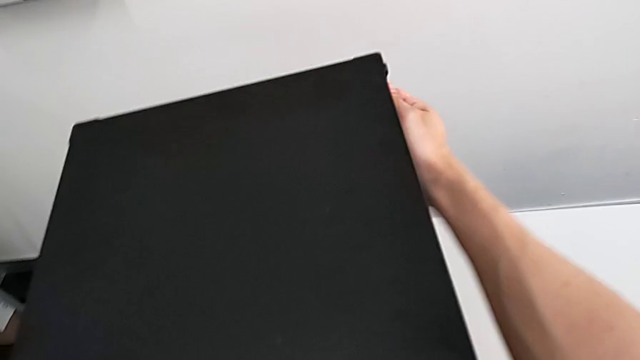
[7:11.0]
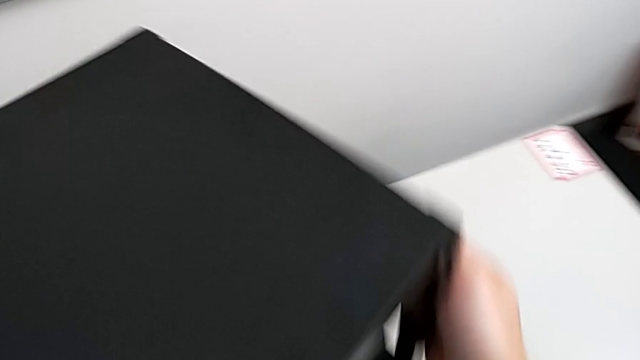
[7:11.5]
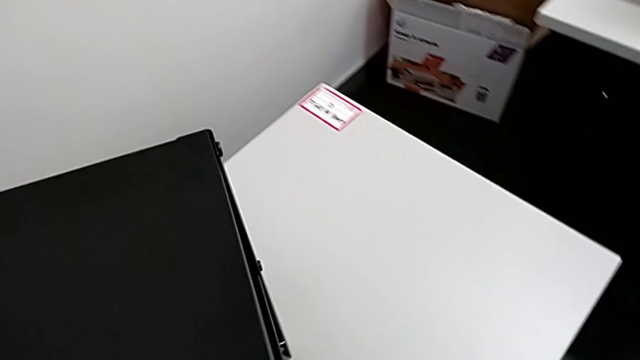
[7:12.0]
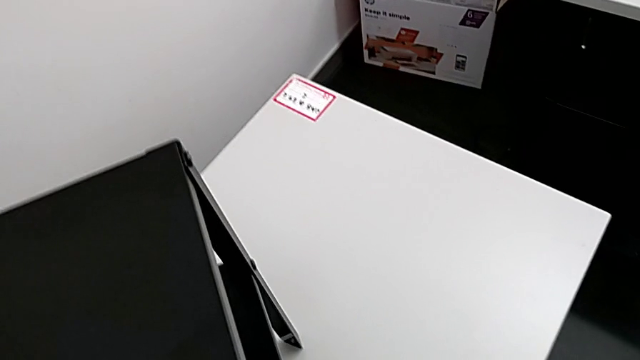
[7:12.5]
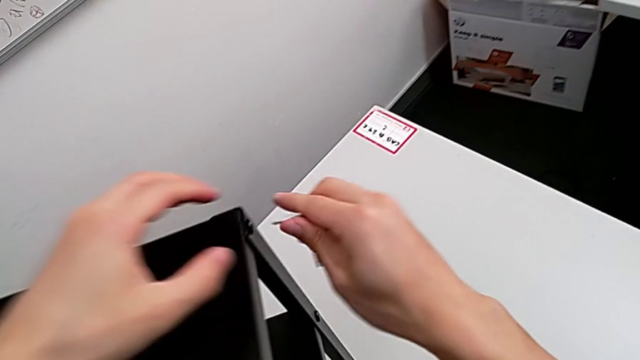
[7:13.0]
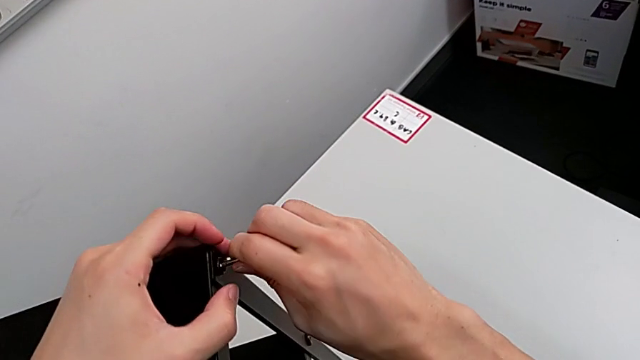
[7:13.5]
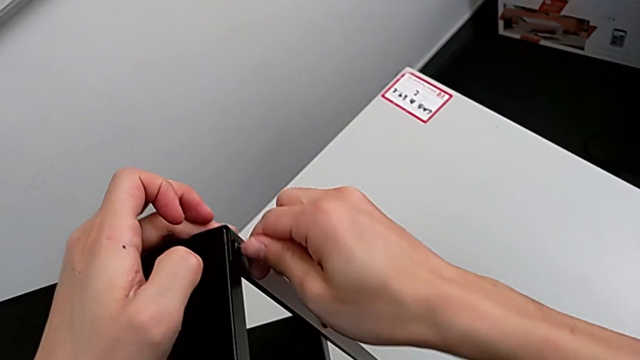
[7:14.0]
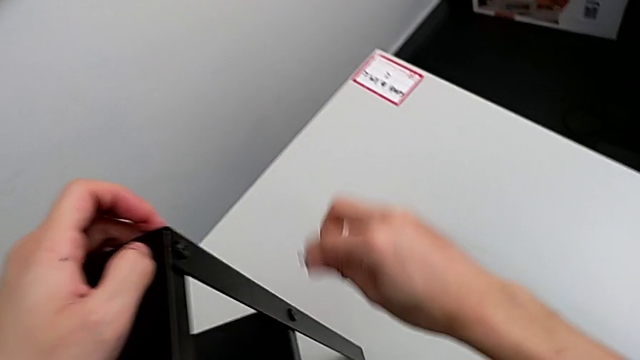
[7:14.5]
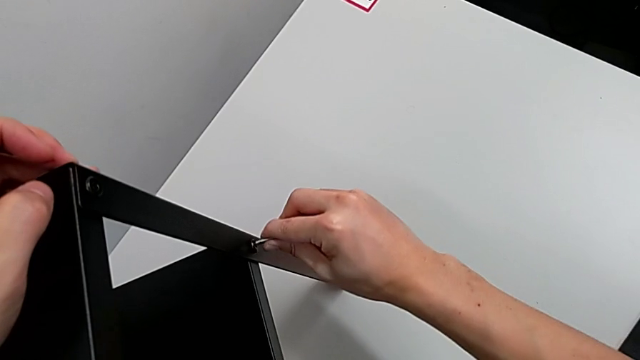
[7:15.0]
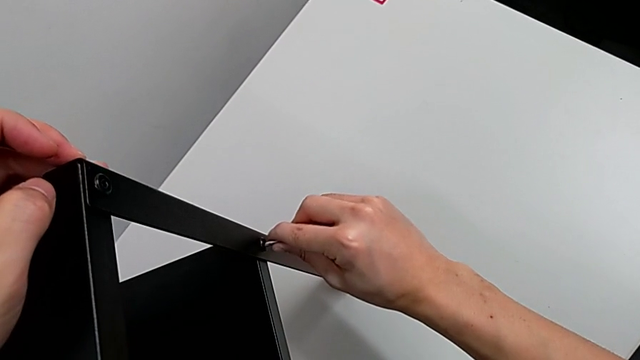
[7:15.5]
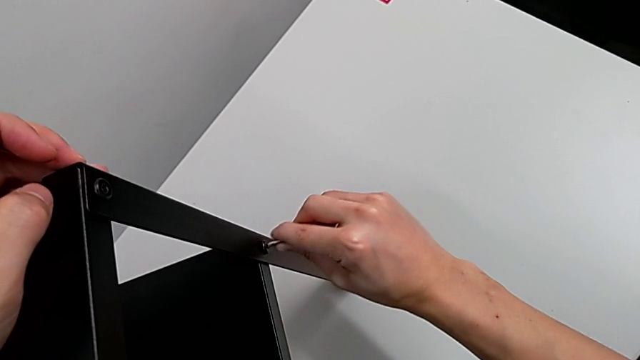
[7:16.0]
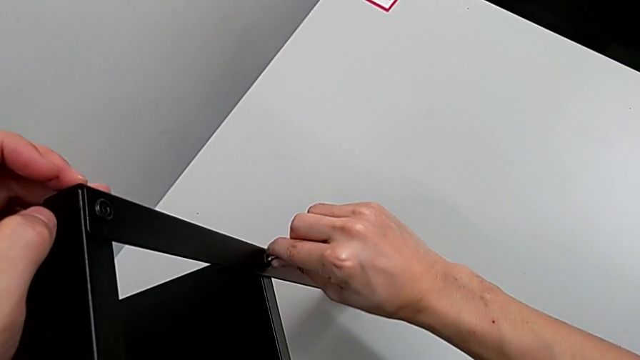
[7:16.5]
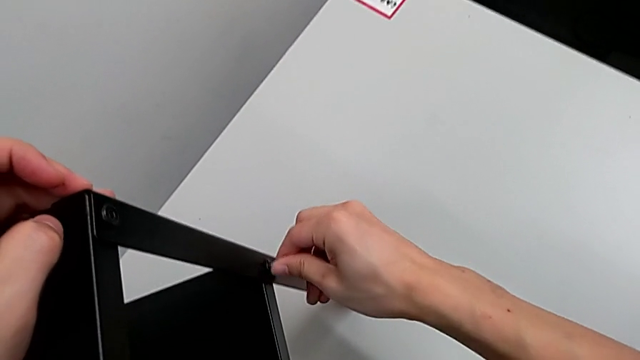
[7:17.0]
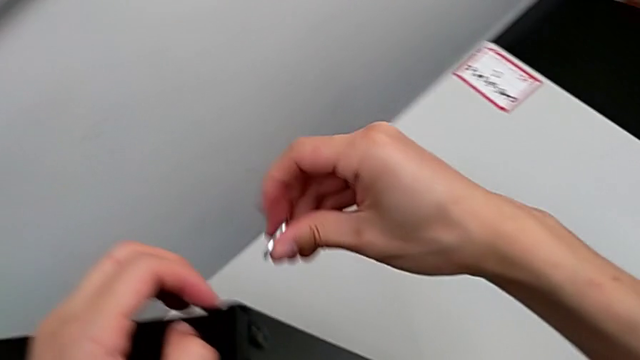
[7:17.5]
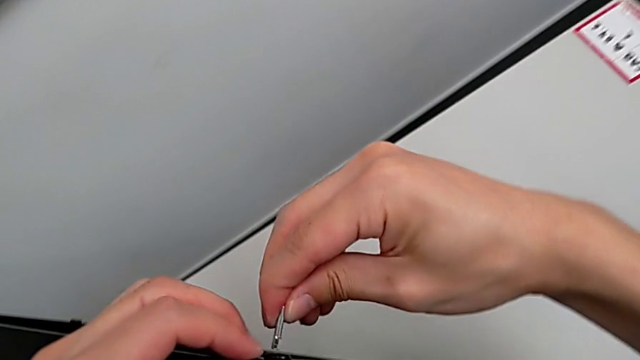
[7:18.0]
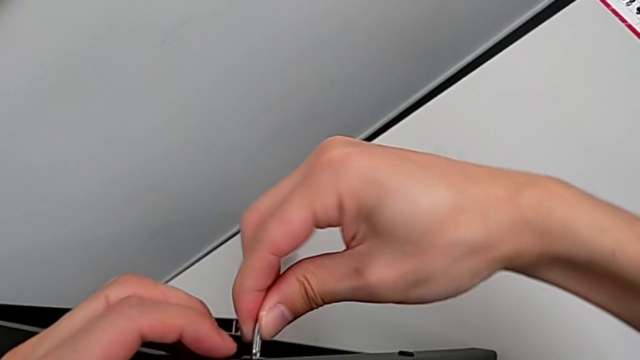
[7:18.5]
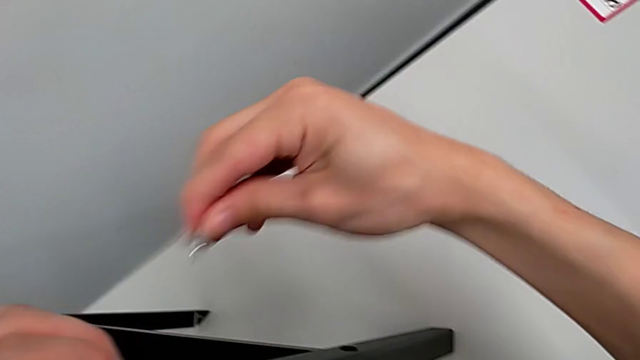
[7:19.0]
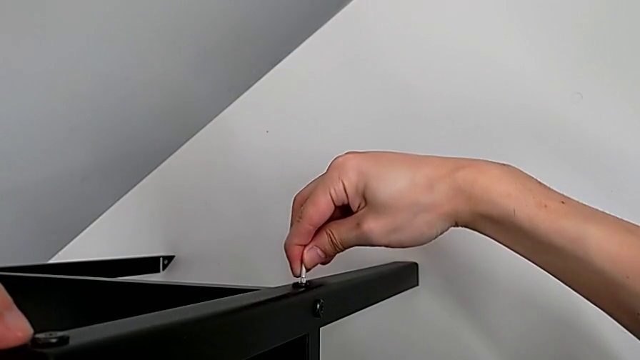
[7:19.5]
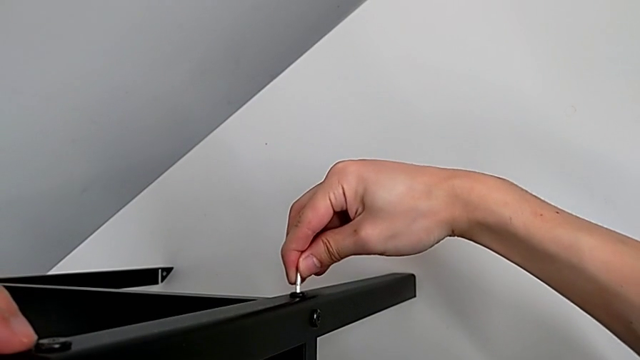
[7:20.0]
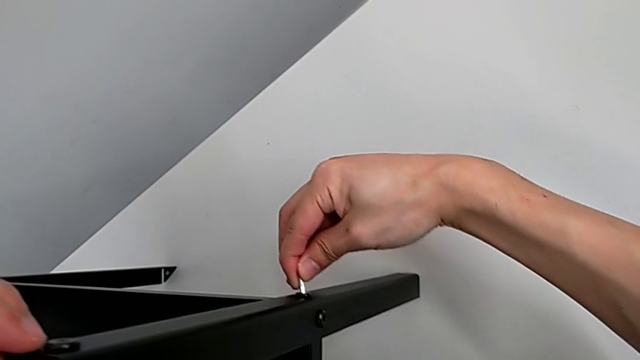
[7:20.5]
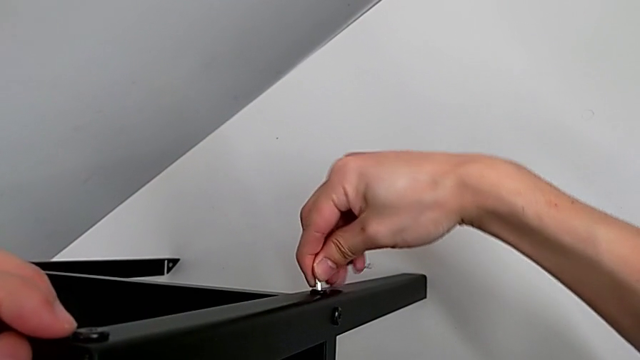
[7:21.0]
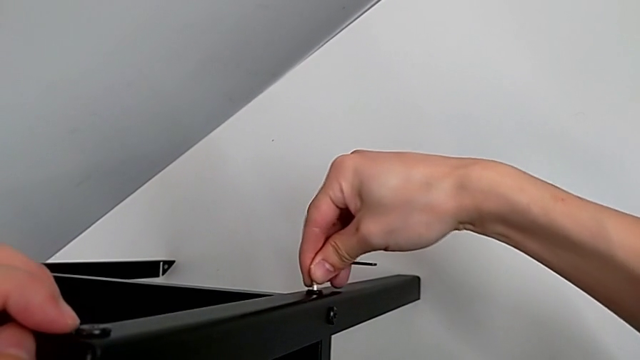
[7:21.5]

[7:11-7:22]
The camera wearer is tightening the hex socket heads. They rotate the nightstand, approach the hex socket head, insert the Allen wrench, screw the hex socket head and withdraw the Allen wrench. They insert the Allen wrench, screw the hex socket head and withdraw the Allen wrench. They insert the Allen wrench, screw the hex socket head and withdraw the Allen wrench. They insert the Allen wrench and screw the hex socket head.

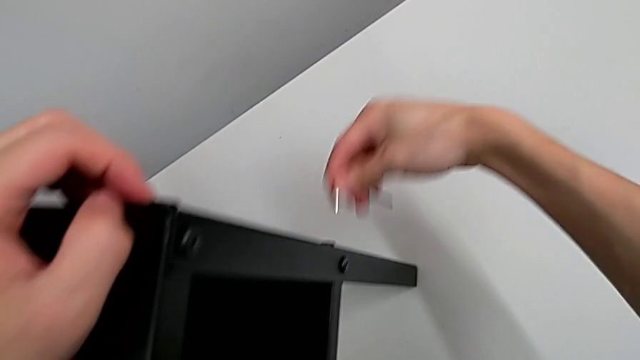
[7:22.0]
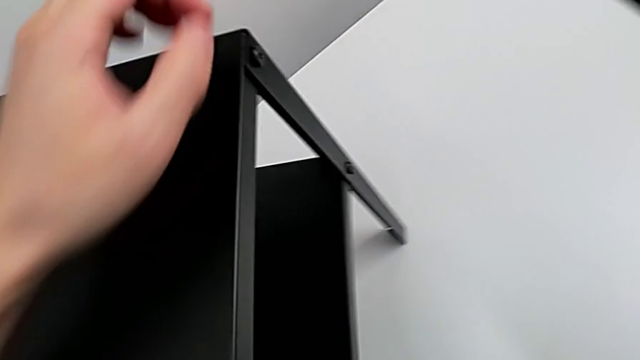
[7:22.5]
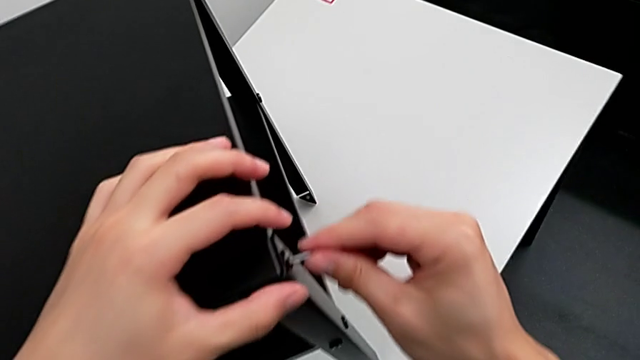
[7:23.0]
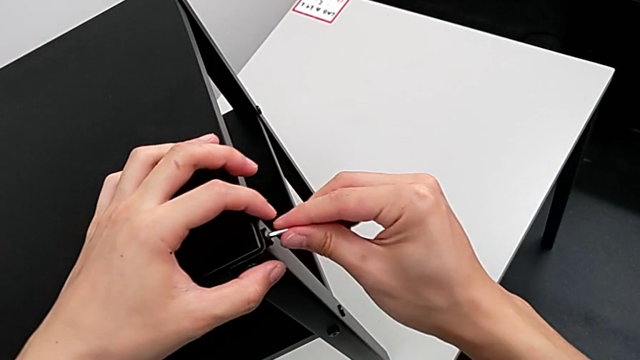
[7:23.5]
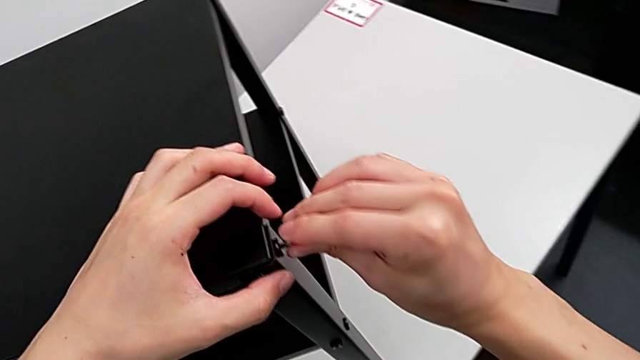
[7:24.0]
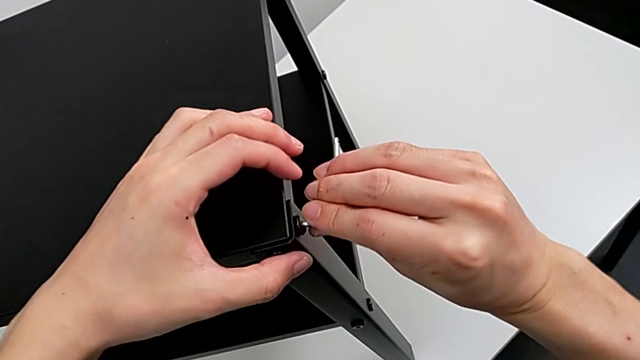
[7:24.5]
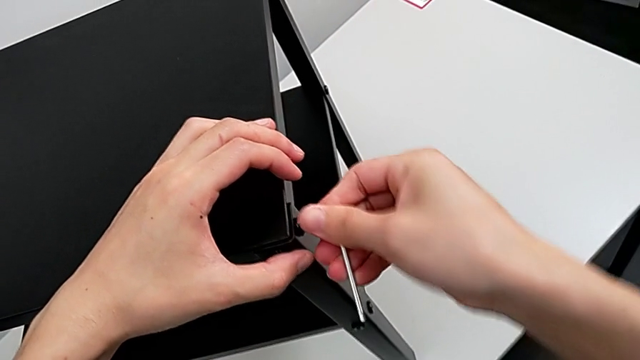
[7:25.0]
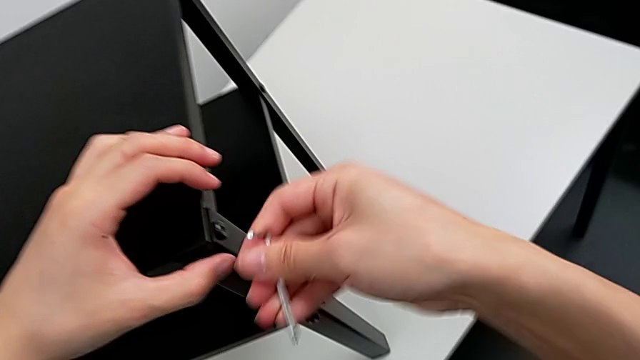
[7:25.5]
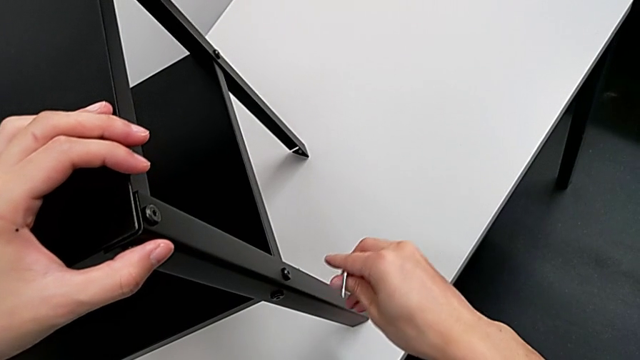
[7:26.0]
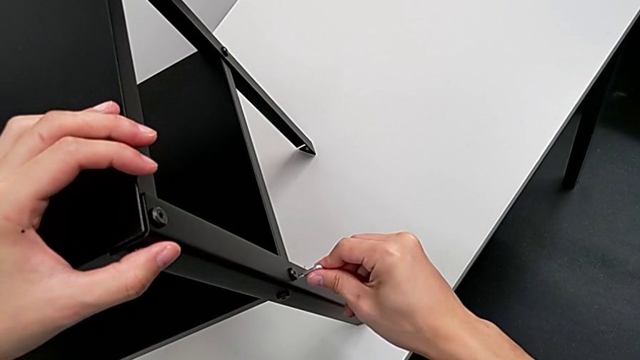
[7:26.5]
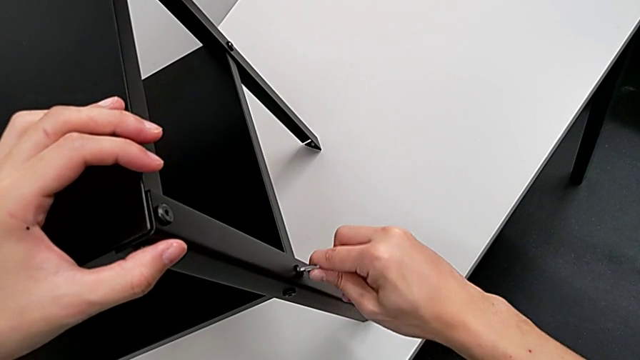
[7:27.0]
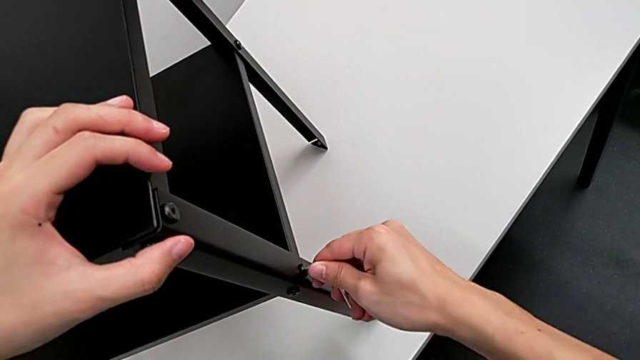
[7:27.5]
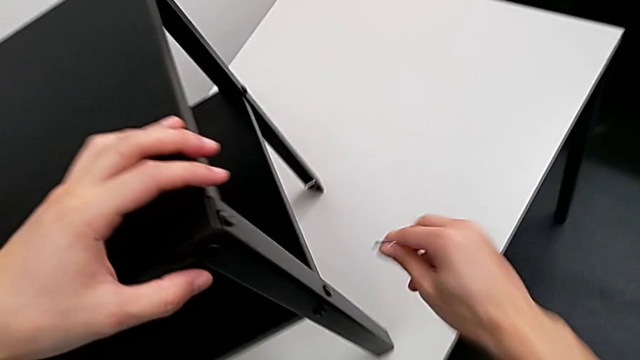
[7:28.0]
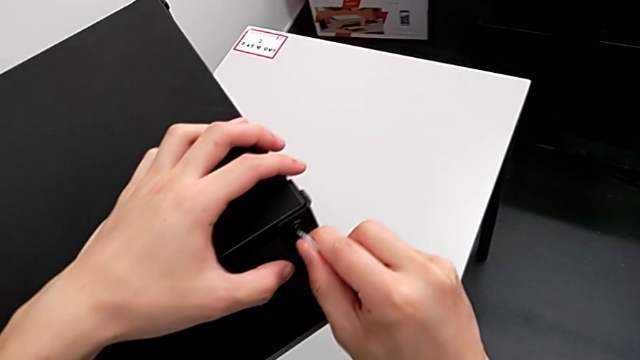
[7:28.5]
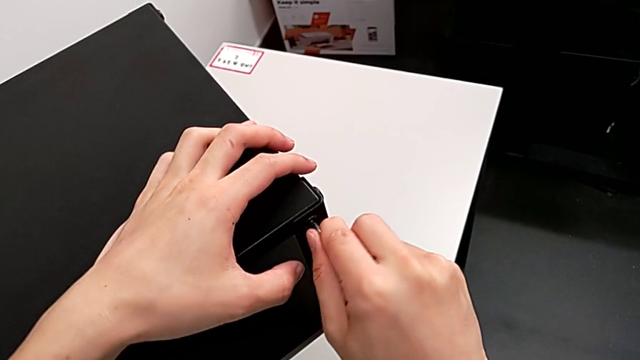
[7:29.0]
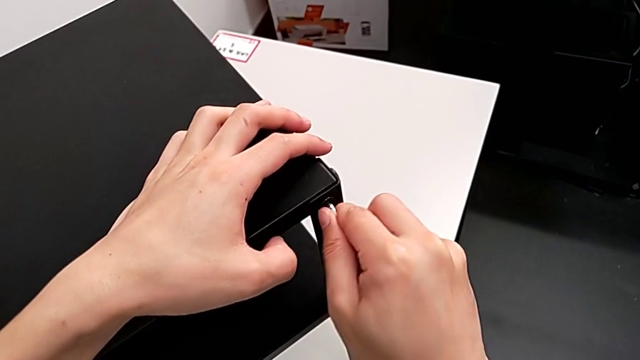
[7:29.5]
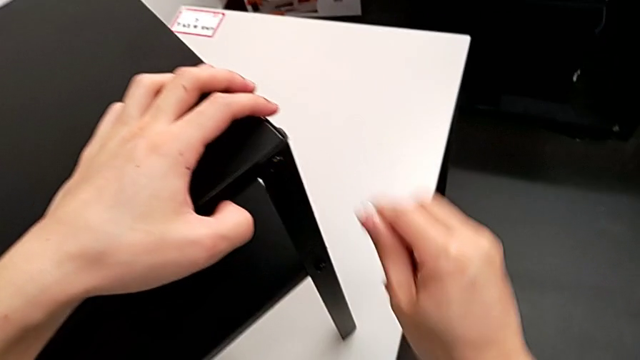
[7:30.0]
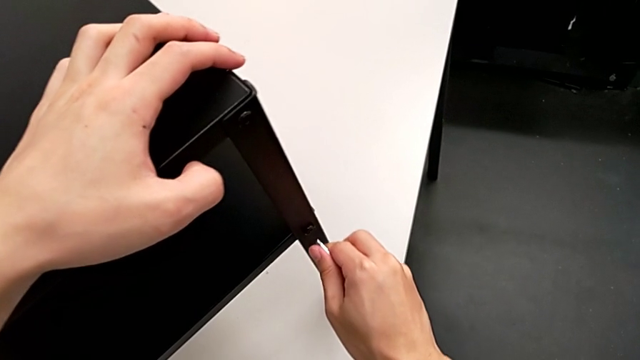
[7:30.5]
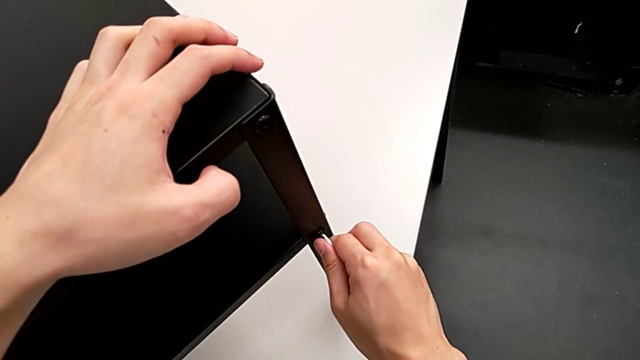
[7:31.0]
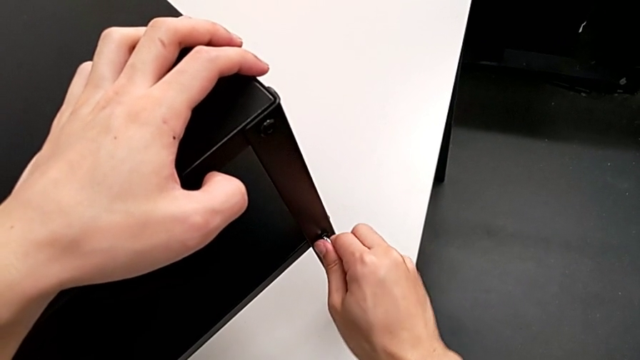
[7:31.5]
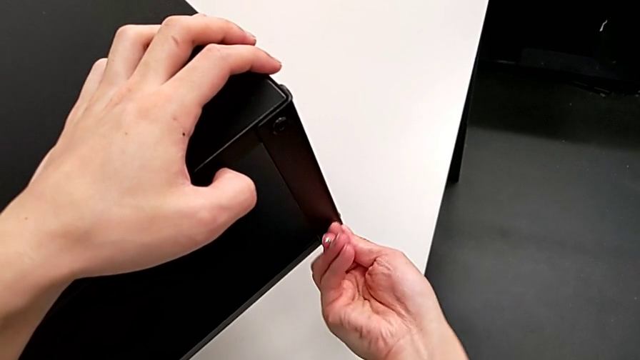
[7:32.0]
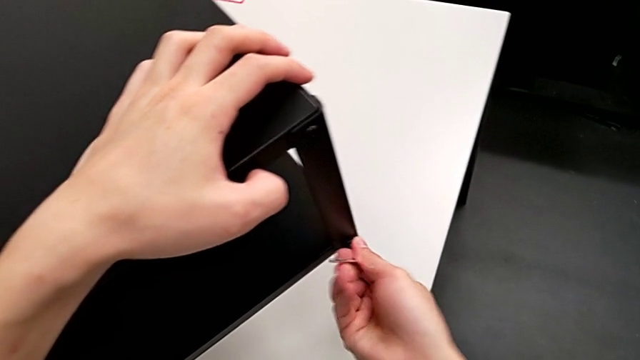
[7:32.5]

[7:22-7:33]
The camera wearer is tightening the hex socket heads. They withdraw the Allen wrench, approach the hex socket head, insert the Allen wrench, screw the hex socket head and withdraw the Allen wrench. They insert the Allen wrench, screw the hex socket head and withdraw the Allen wrench. They insert the Allen wrench, screw the hex socket head and withdraw the Allen wrench. They insert the Allen wrench, screw the hex socket head and withdraw the Allen wrench.
